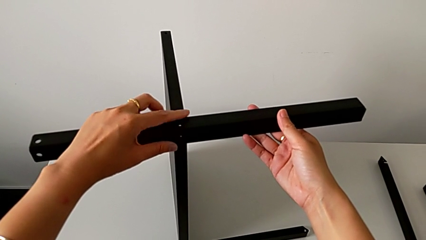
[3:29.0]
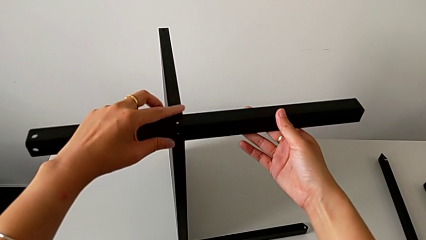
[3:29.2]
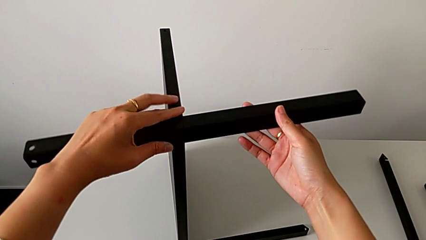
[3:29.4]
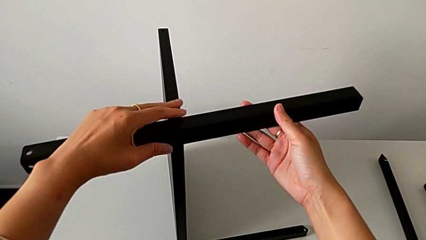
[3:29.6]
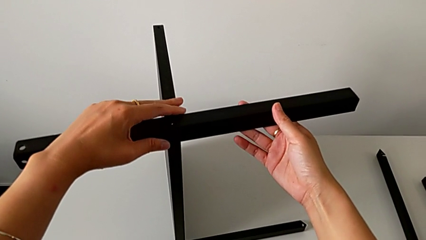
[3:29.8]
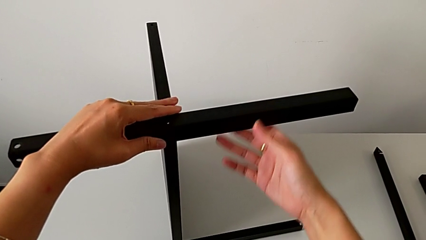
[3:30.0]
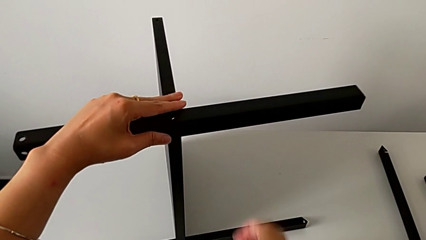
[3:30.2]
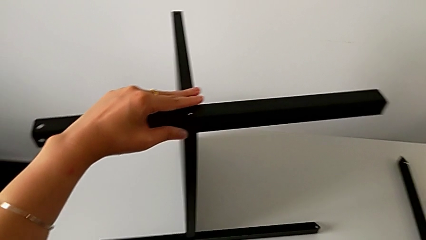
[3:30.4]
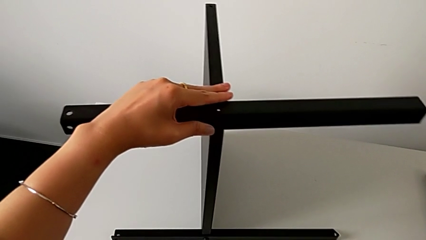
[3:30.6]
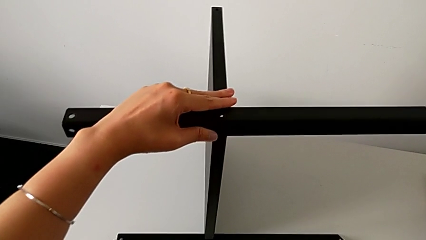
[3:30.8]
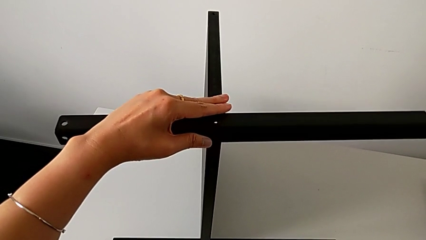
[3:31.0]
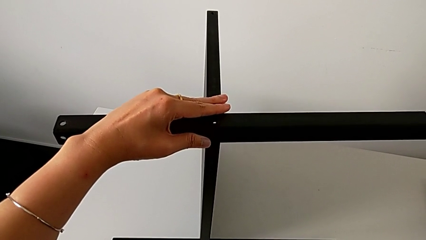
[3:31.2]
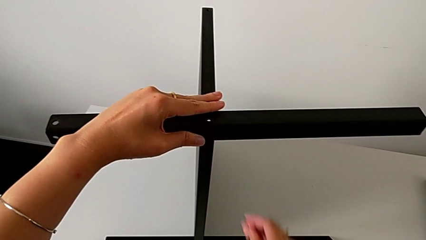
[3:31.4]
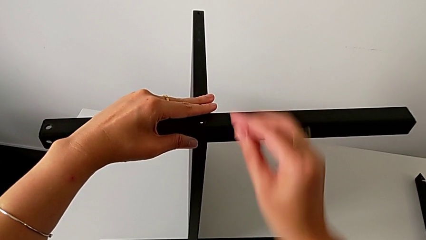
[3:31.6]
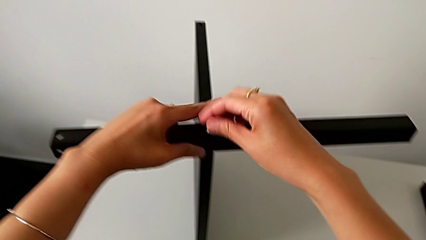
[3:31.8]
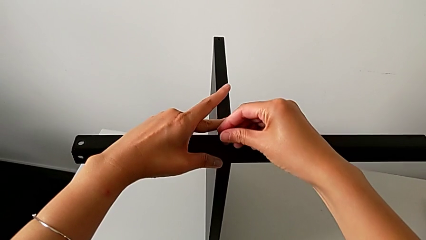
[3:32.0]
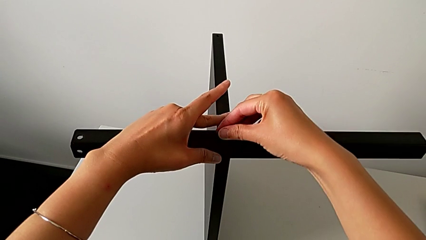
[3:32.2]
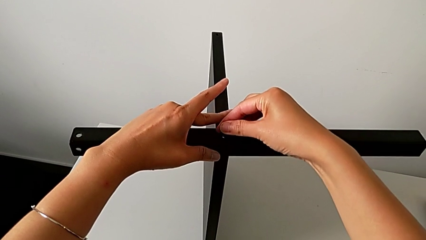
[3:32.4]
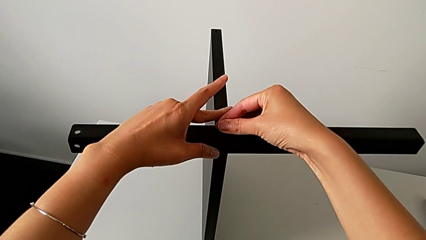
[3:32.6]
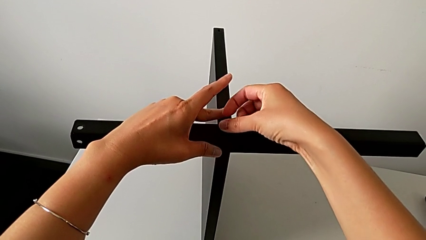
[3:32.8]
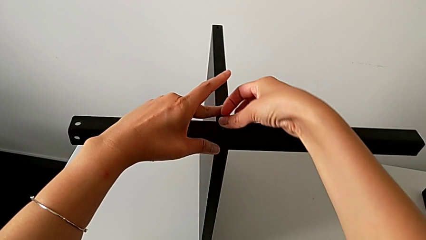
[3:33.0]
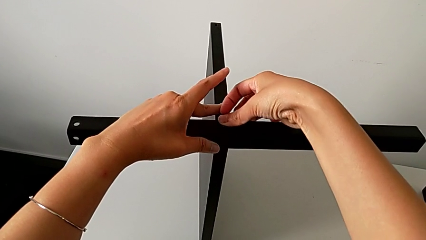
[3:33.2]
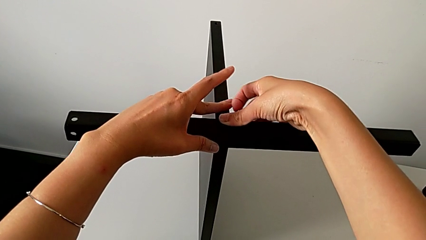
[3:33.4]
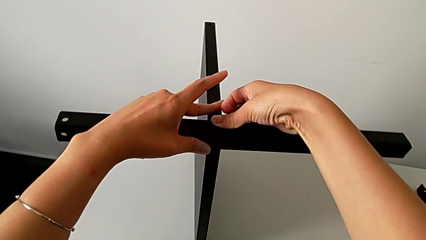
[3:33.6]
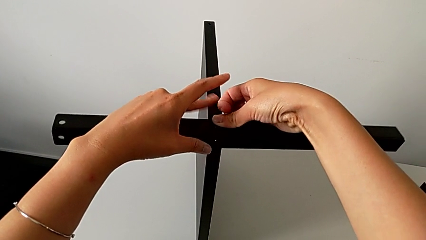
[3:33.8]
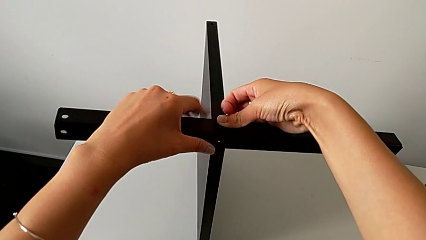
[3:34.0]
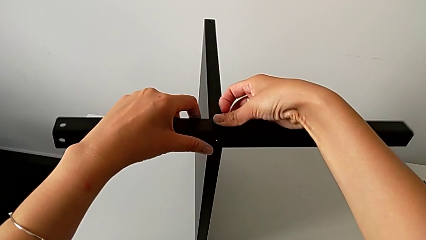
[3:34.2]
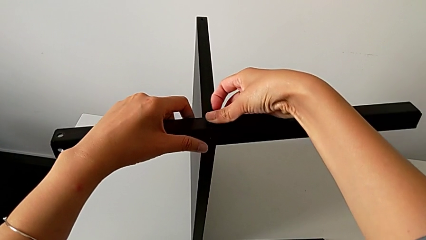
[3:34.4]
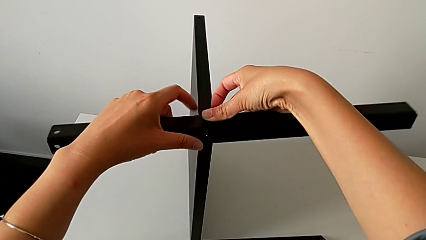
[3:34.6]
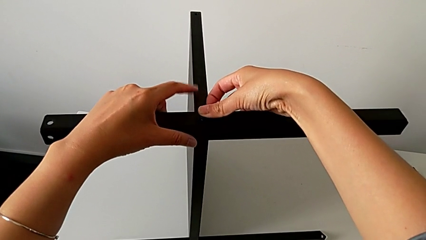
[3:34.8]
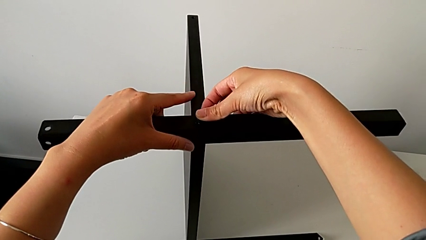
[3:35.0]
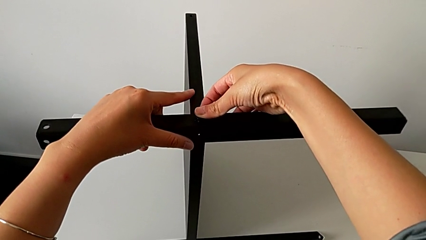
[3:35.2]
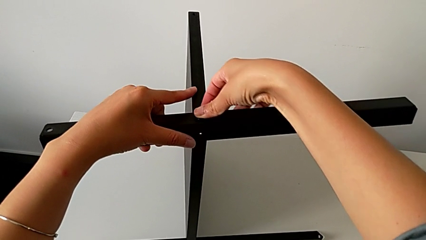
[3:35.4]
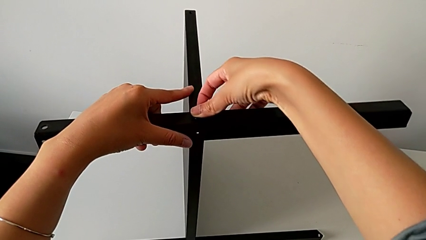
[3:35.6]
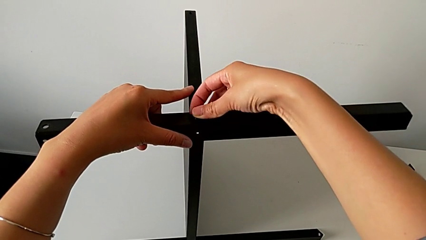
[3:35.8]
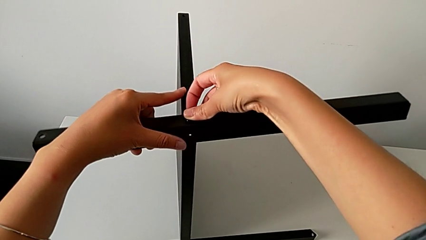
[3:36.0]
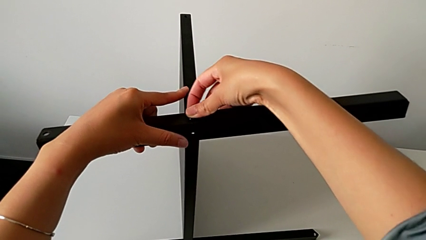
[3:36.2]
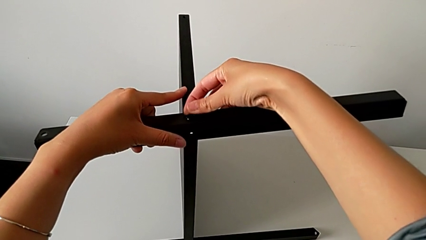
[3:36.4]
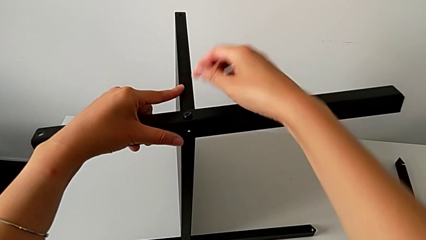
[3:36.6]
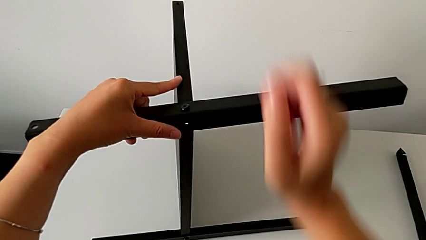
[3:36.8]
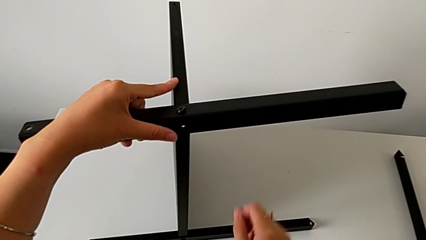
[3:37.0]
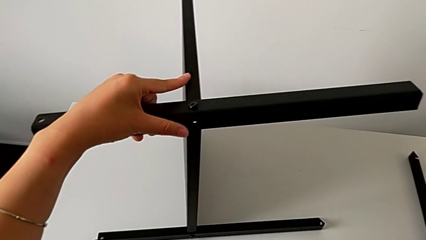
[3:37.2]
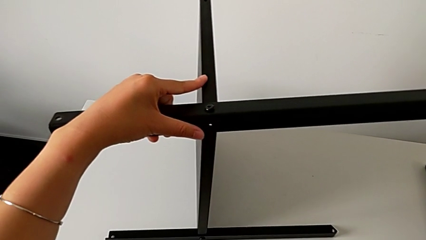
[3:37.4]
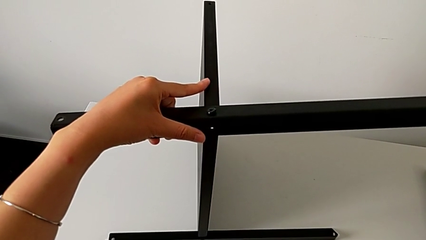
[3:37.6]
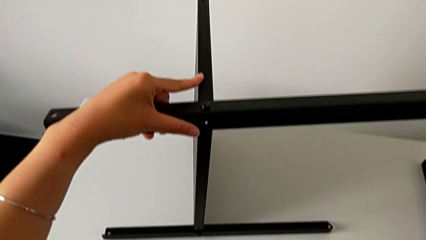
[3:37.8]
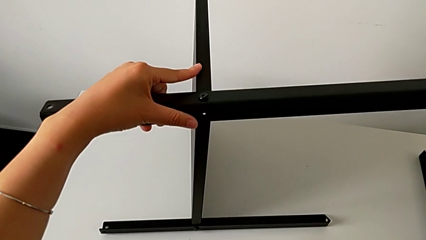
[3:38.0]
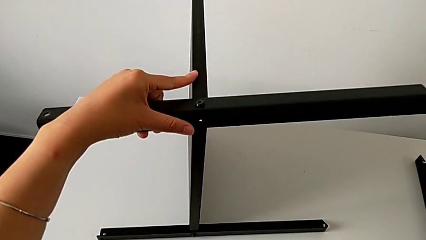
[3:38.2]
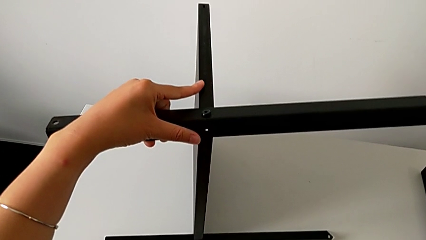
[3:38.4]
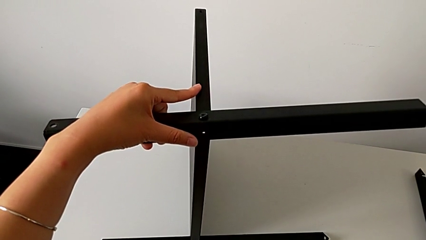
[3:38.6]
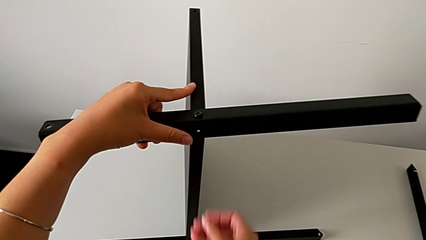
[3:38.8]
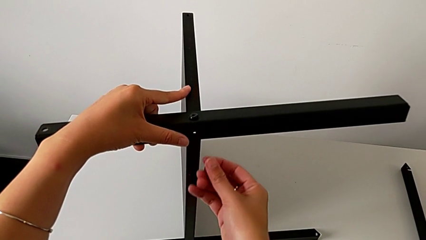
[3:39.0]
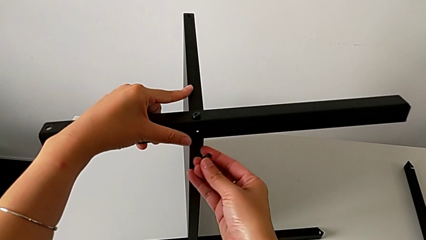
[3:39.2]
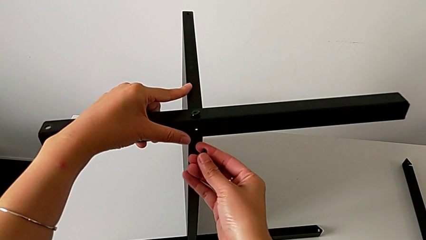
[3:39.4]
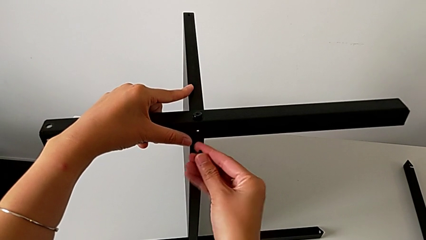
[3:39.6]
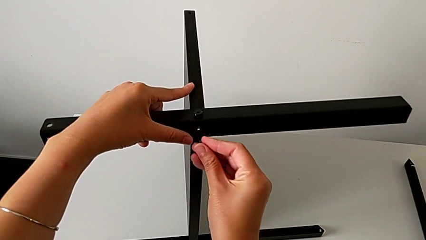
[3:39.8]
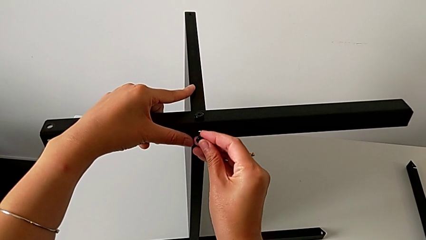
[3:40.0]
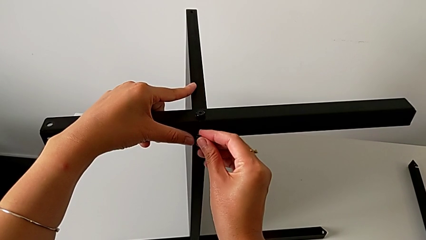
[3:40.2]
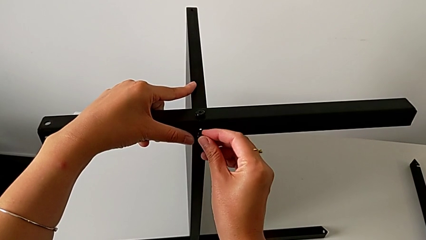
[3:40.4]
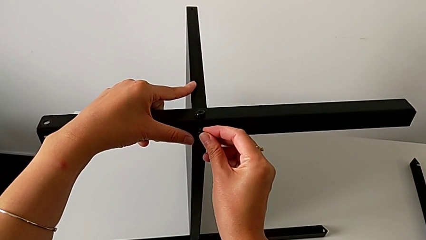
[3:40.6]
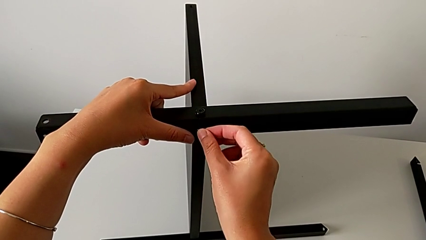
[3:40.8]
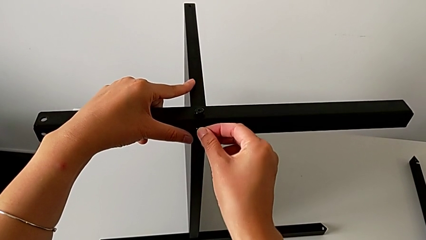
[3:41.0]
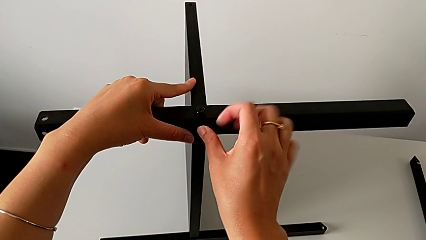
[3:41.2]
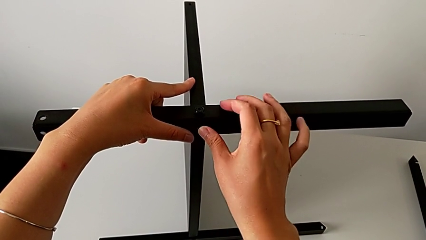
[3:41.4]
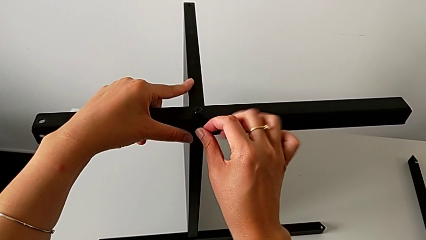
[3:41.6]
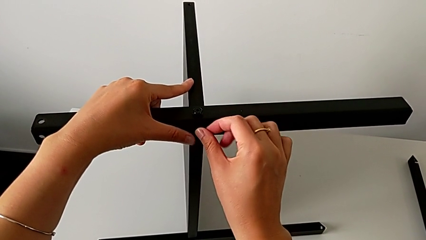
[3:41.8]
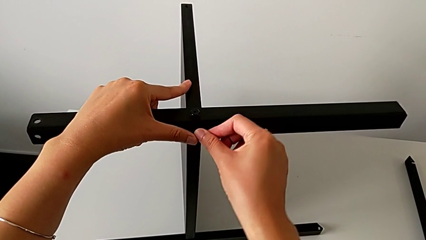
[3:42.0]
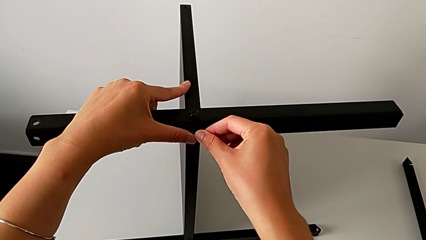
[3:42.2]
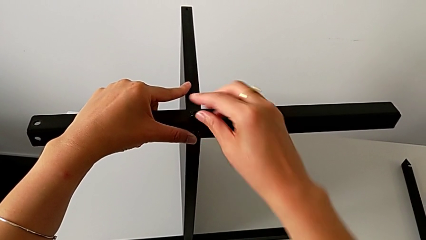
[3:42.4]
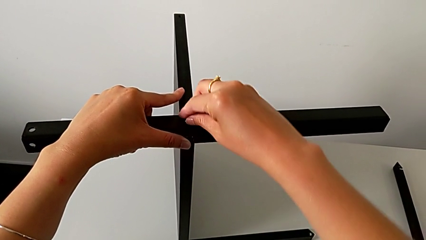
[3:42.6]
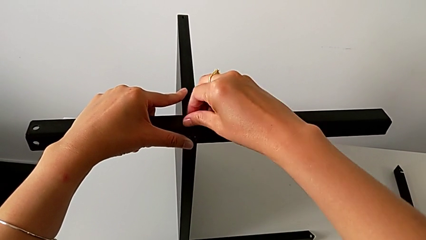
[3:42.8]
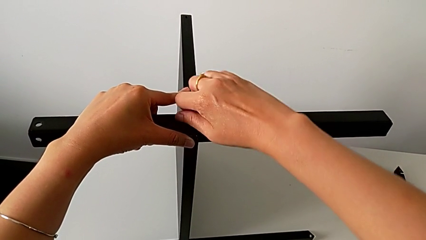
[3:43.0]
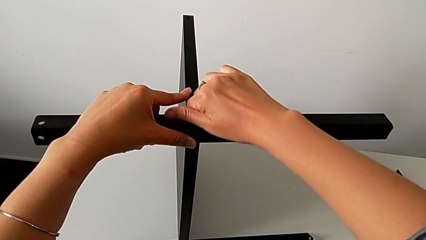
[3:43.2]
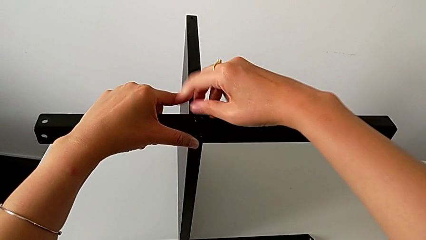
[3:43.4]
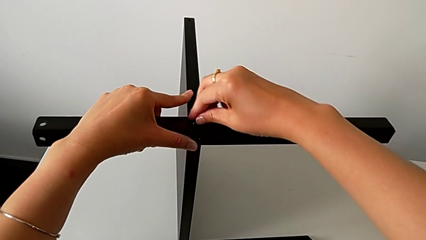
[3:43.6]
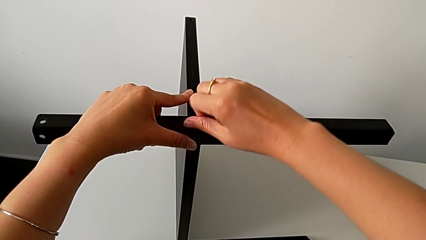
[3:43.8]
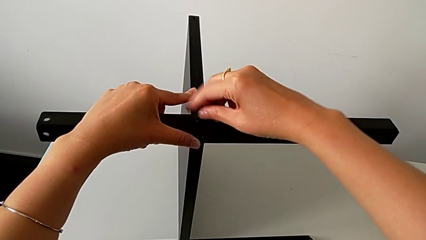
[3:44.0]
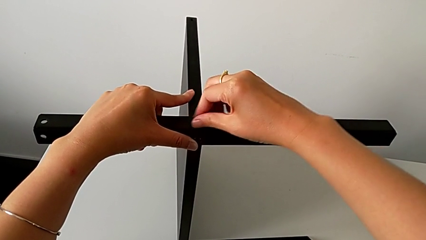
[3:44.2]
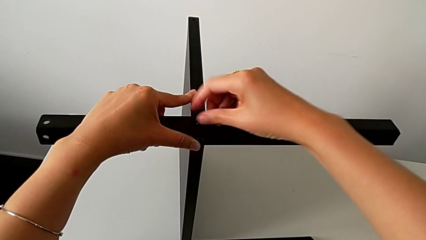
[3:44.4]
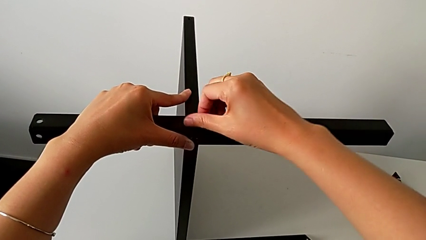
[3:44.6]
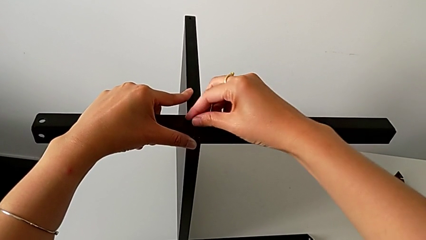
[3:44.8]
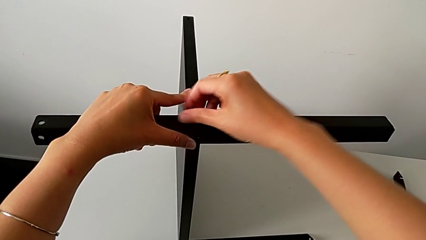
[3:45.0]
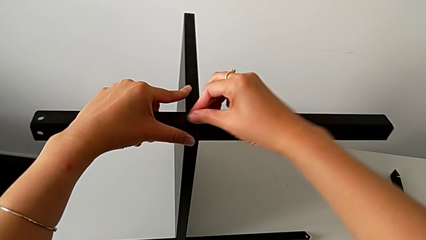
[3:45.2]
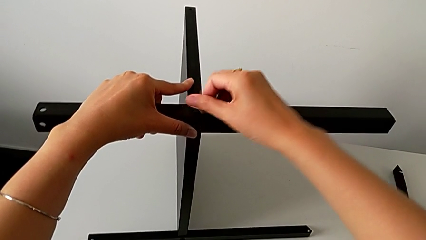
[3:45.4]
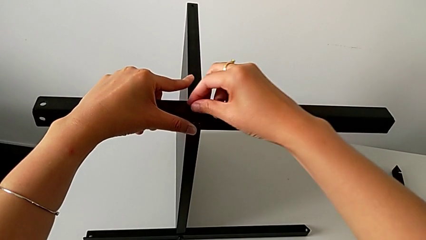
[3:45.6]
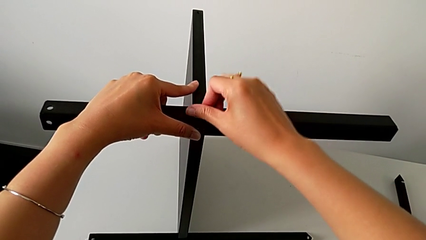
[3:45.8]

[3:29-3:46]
The camera wearer is assembling the third leg of the table. They grab the hex socket head with the right hand, approach the second leg, insert the hex socket head, approach it, grab it, approach the second leg, insert the hex socket head and screw it.
